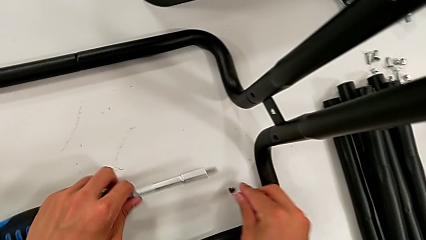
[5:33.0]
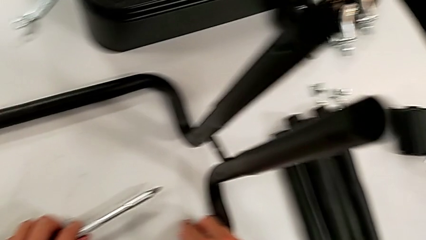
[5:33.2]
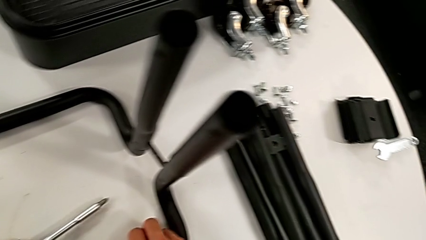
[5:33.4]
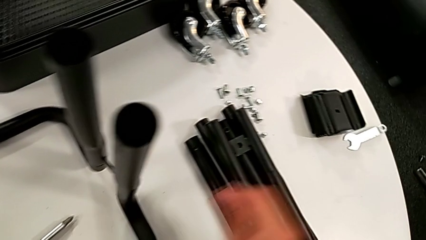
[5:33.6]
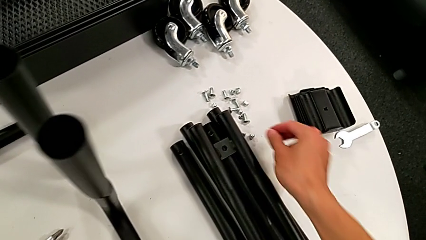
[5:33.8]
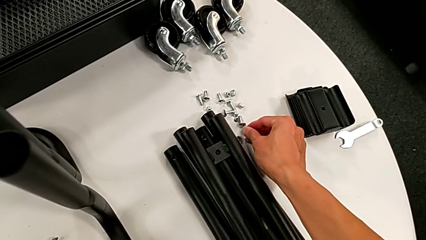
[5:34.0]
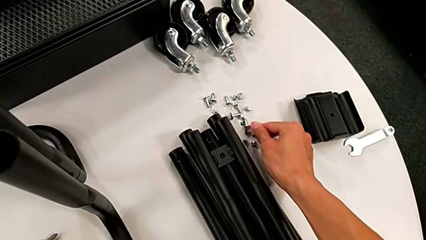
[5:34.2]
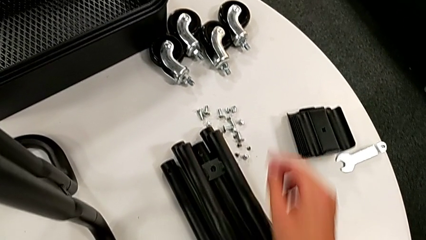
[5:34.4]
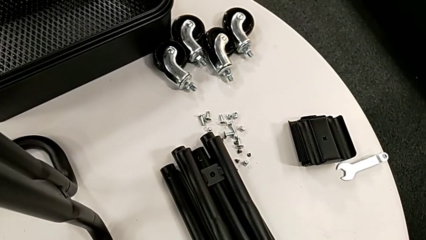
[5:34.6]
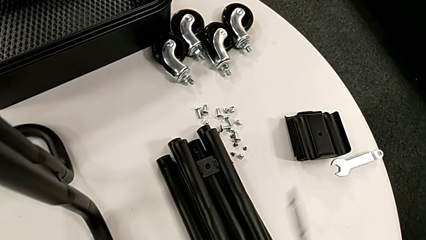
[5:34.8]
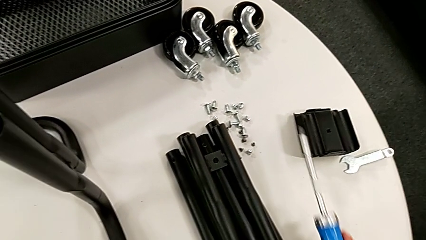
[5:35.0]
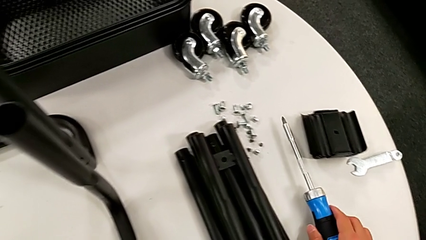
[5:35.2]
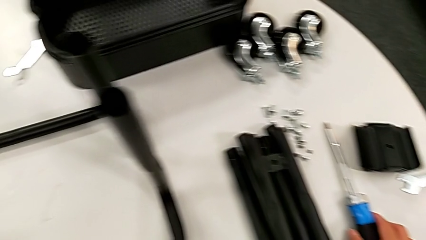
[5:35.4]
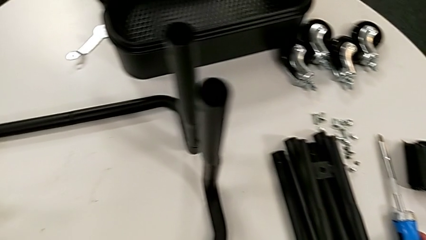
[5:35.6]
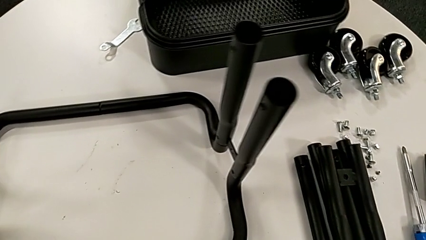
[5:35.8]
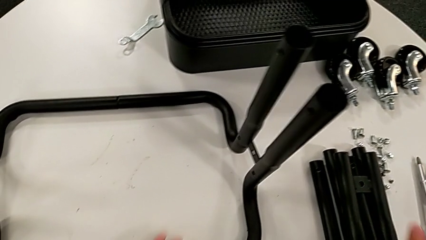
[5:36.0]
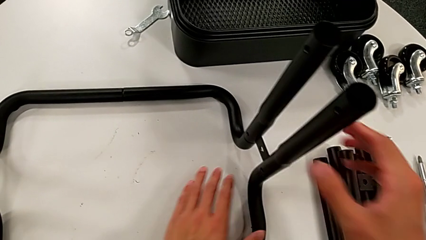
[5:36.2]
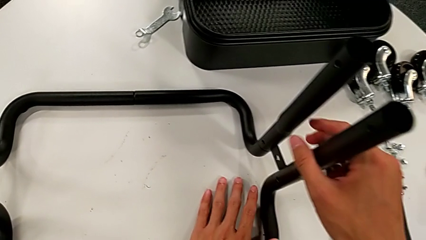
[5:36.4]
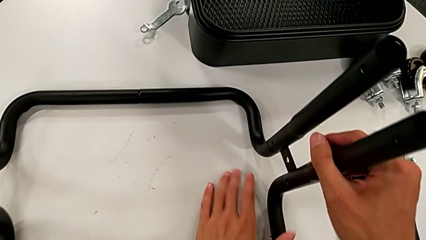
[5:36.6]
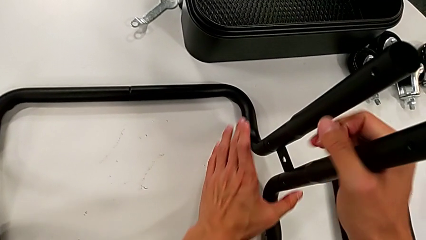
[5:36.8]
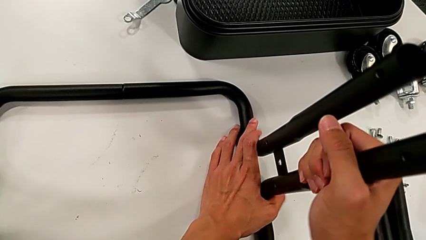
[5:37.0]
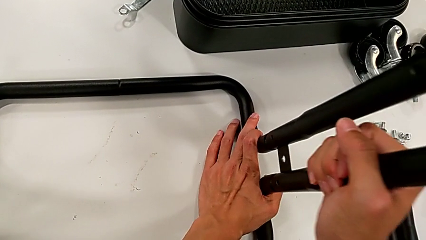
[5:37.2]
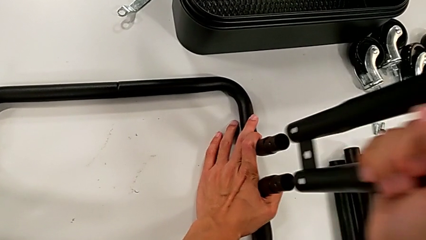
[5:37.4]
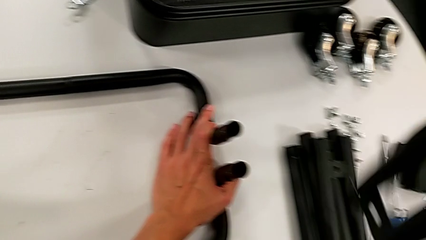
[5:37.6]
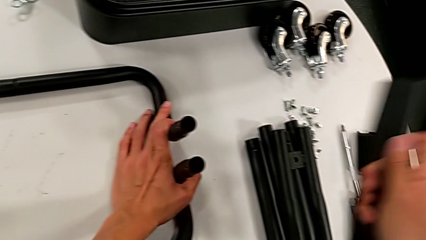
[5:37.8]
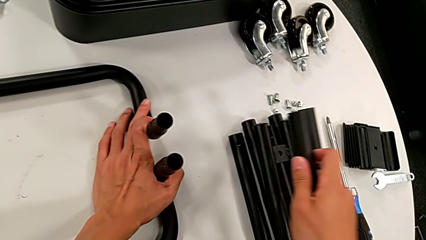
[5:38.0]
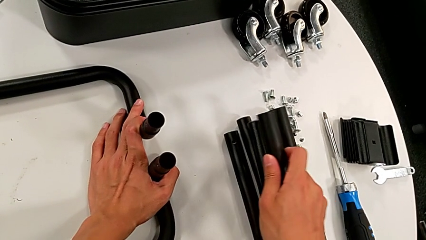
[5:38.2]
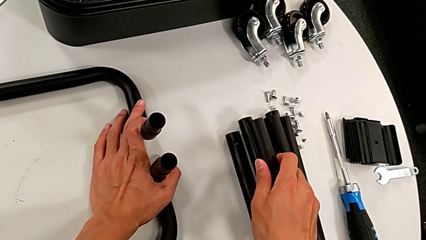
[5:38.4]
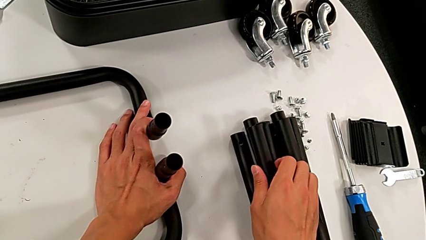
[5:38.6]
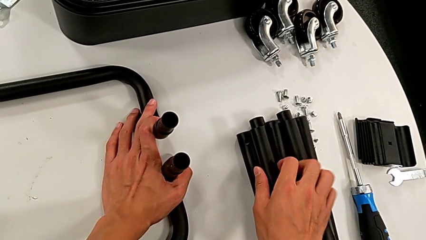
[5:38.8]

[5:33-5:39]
The camera wearer is disassembling the fourth sidebar from the base frame. They place the screw, place the screwdriver, disassemble the leg and place it.

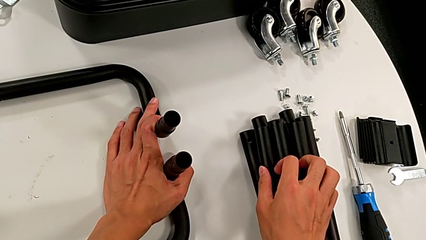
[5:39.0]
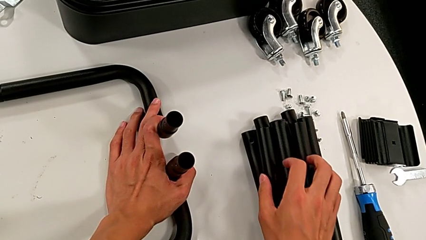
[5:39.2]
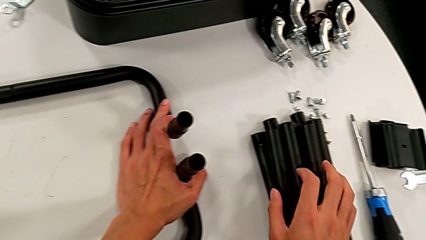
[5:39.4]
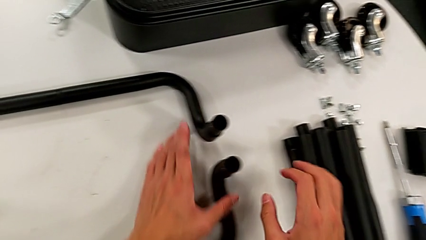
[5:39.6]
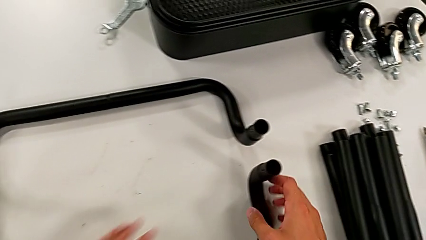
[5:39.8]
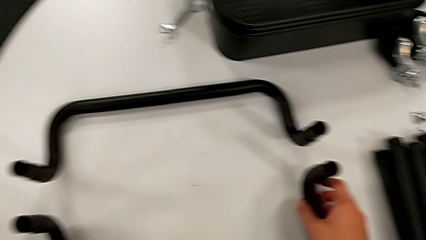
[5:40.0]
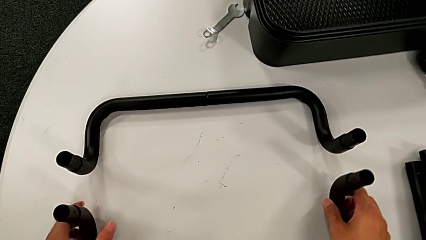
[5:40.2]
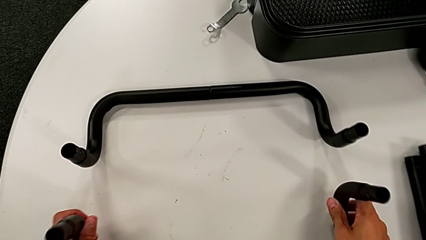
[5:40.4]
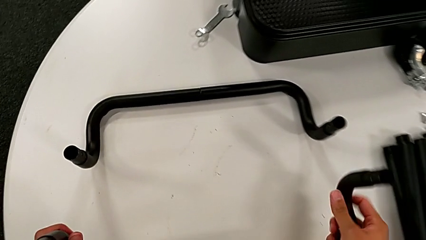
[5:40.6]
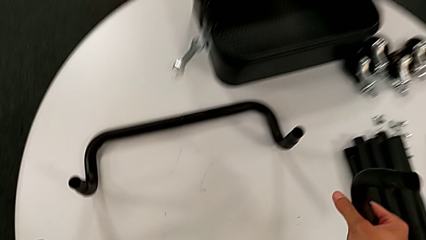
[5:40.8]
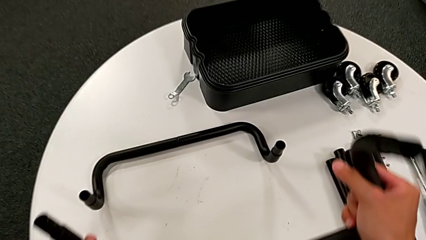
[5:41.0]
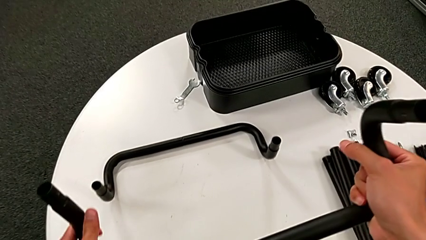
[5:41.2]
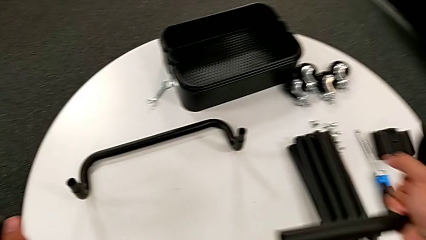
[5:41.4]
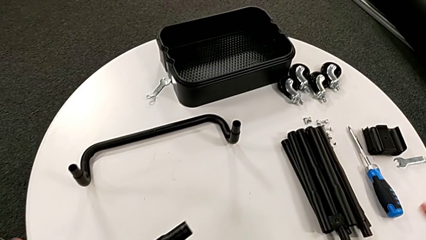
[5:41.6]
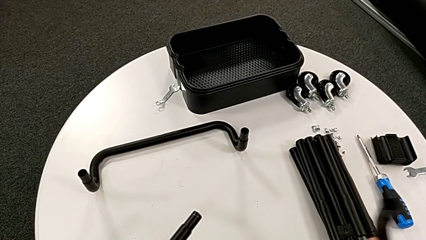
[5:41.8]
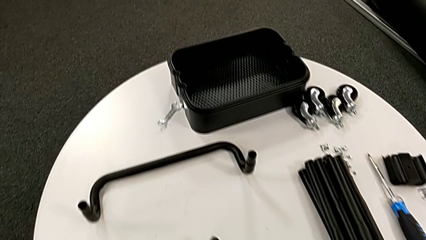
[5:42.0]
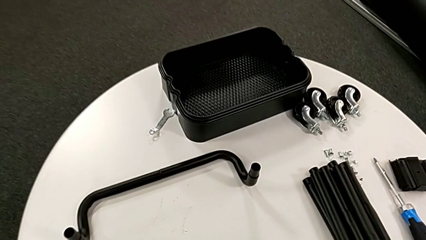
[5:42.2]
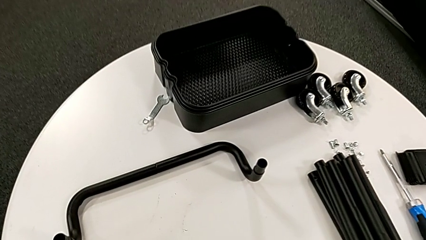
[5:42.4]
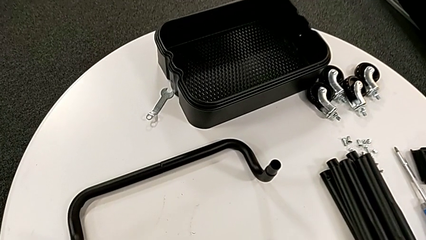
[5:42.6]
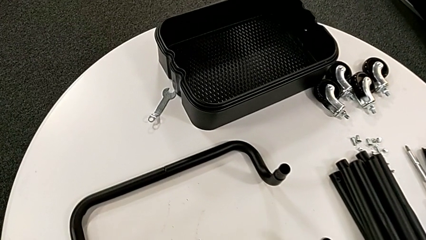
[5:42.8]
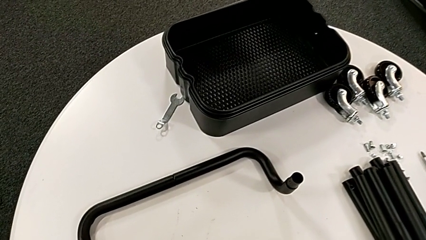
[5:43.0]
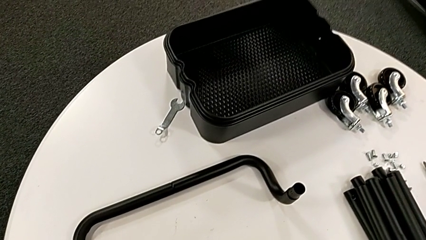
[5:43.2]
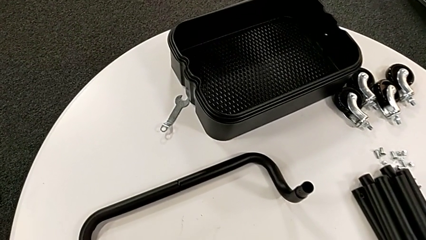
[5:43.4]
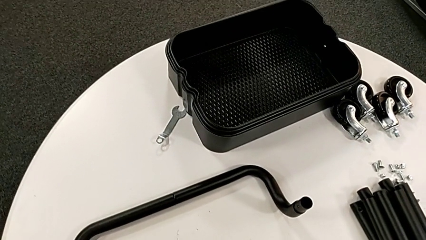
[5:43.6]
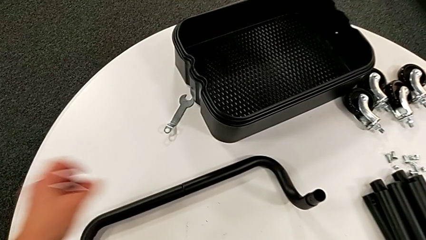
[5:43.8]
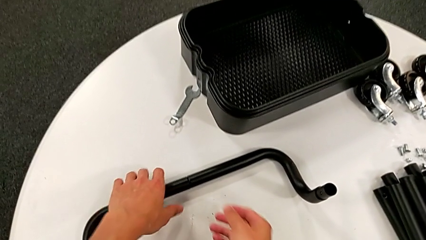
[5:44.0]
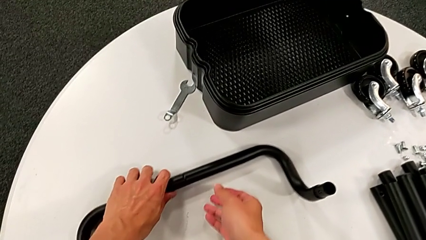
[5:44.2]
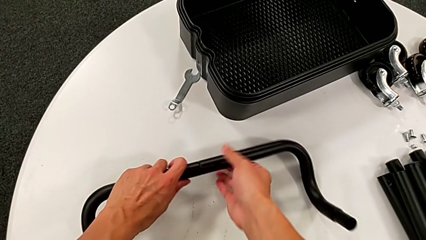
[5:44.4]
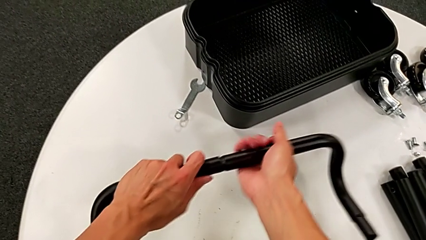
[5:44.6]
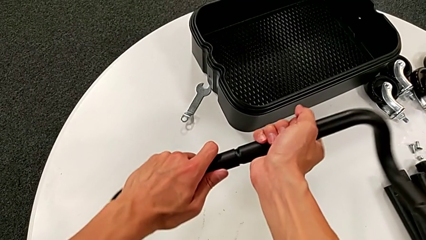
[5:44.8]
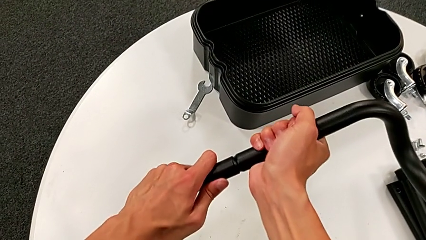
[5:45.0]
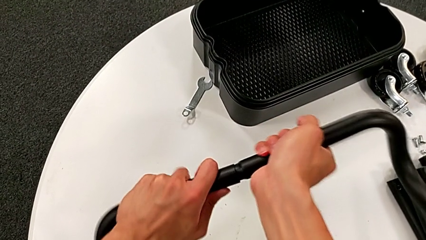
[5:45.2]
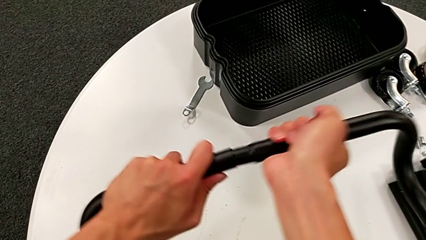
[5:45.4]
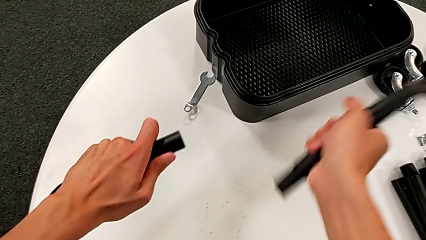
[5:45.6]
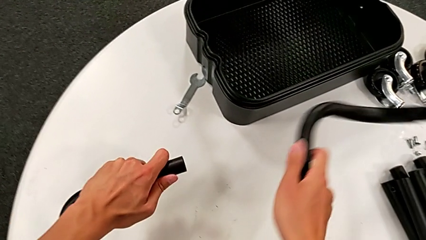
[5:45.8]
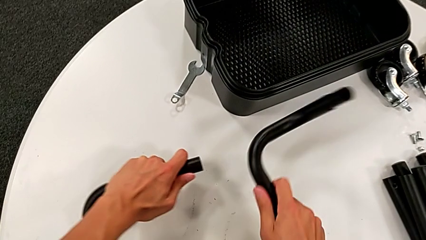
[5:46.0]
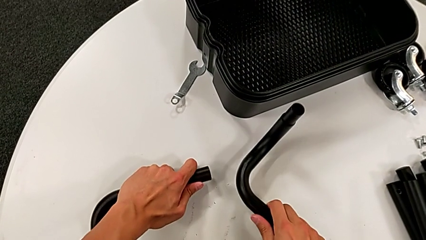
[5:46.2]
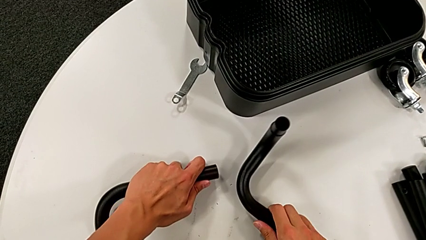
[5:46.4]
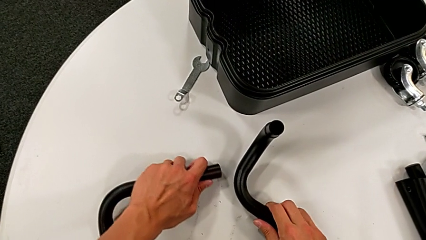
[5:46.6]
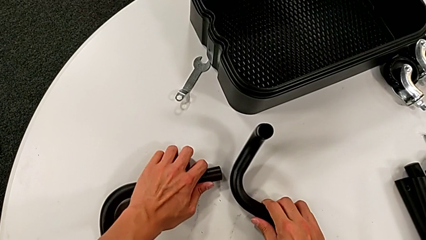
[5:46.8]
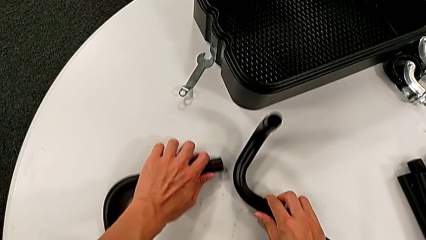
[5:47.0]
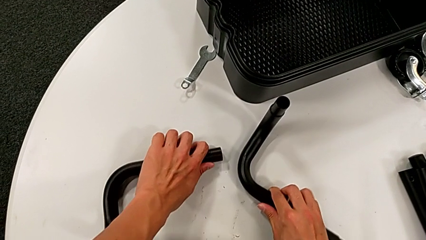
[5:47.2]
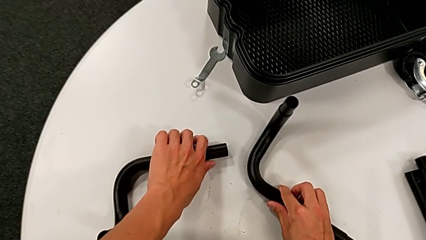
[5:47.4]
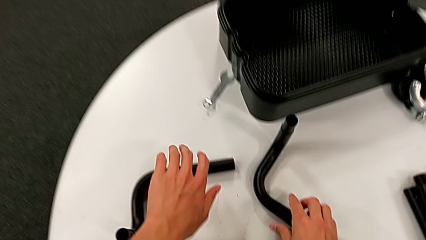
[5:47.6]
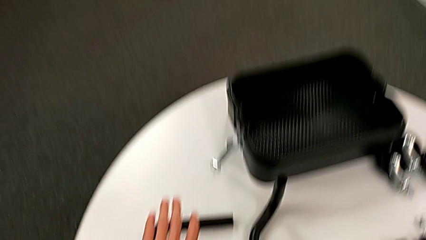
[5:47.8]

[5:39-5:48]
The camera wearer disassembles the base frame. They grab the half frame, disassemble the leg and place it. They grab the half frame, disassemble the leg and place it.
